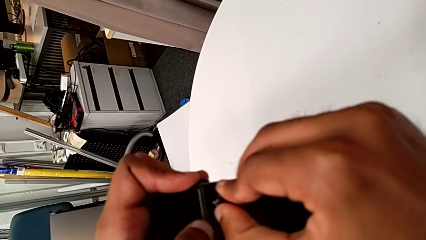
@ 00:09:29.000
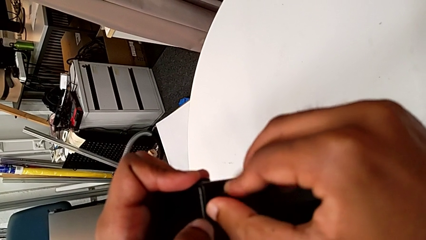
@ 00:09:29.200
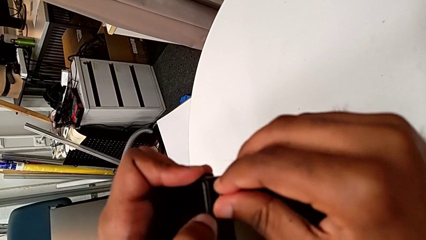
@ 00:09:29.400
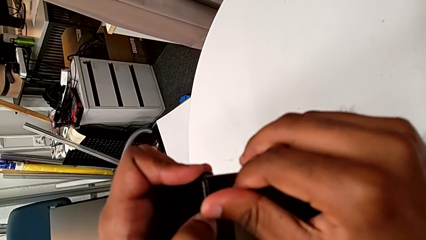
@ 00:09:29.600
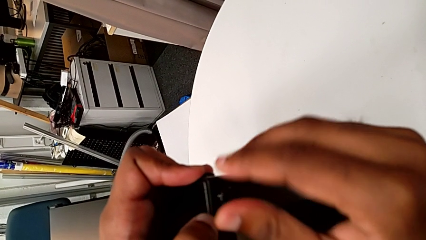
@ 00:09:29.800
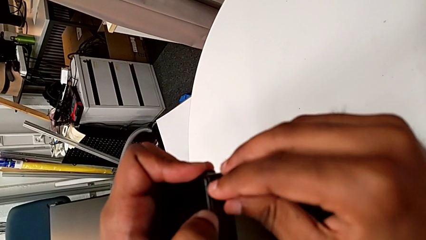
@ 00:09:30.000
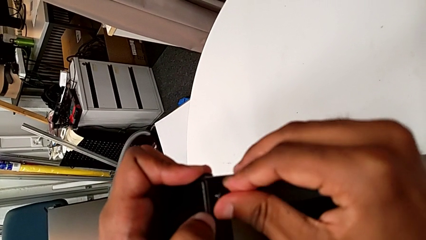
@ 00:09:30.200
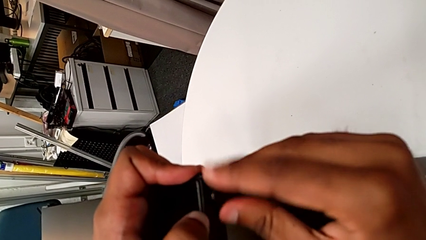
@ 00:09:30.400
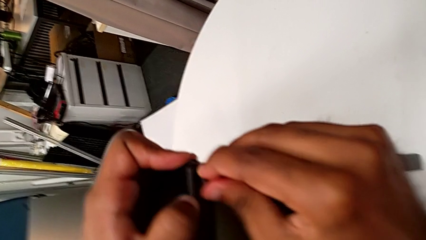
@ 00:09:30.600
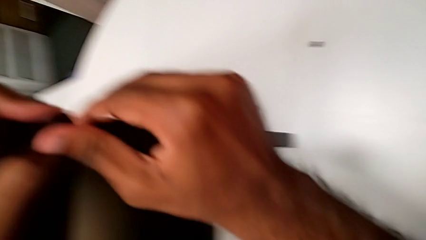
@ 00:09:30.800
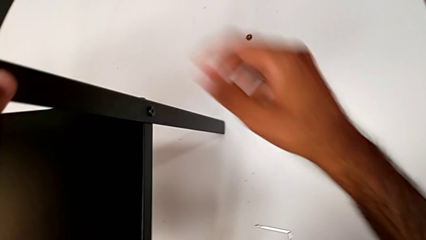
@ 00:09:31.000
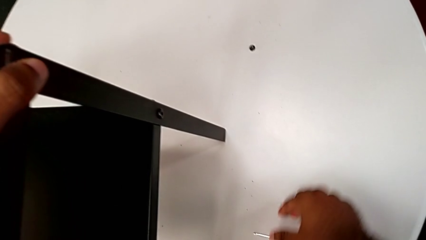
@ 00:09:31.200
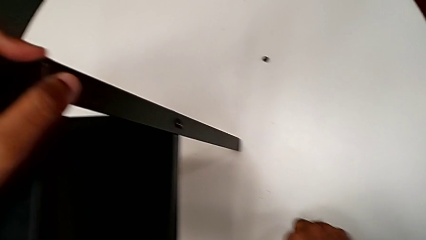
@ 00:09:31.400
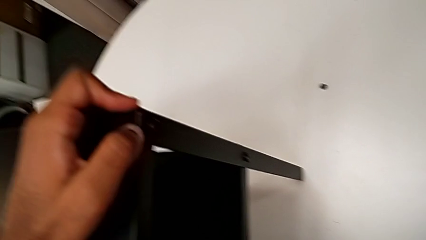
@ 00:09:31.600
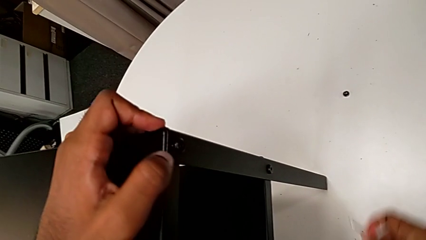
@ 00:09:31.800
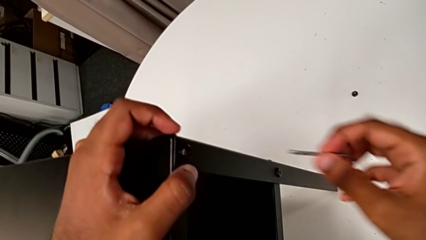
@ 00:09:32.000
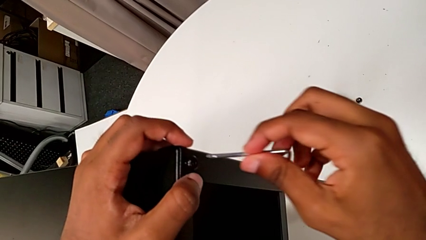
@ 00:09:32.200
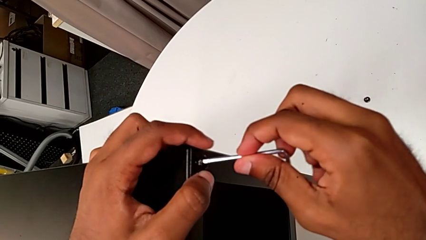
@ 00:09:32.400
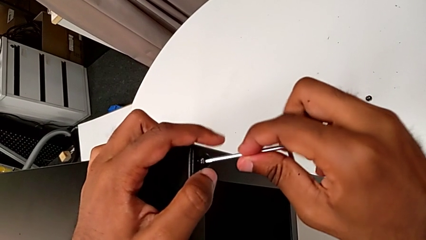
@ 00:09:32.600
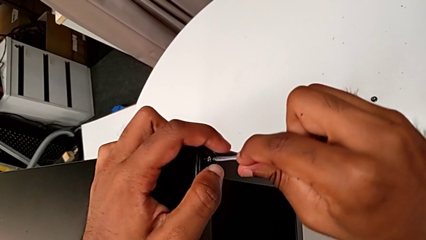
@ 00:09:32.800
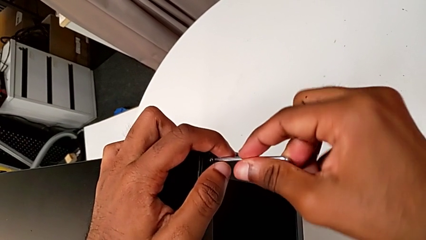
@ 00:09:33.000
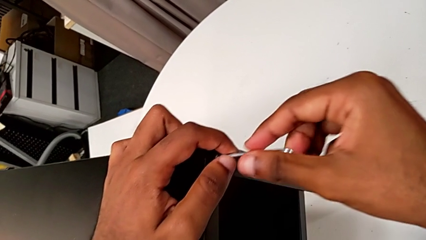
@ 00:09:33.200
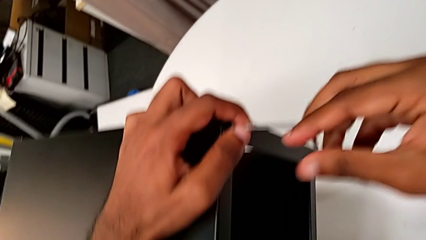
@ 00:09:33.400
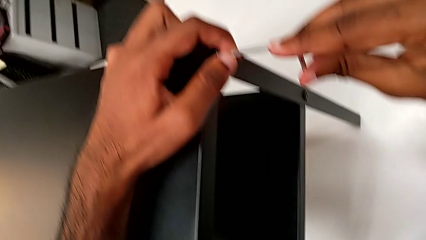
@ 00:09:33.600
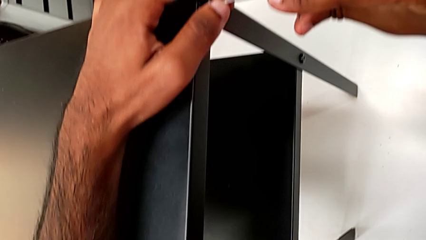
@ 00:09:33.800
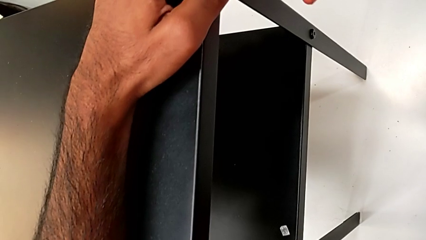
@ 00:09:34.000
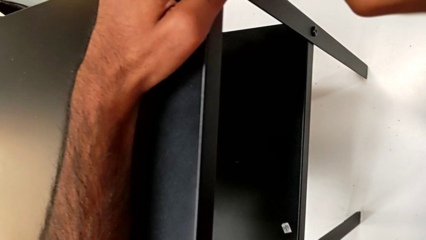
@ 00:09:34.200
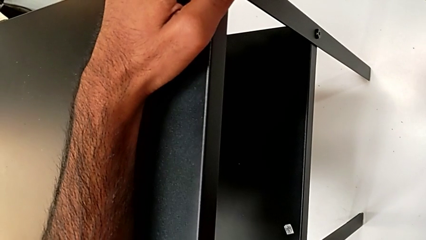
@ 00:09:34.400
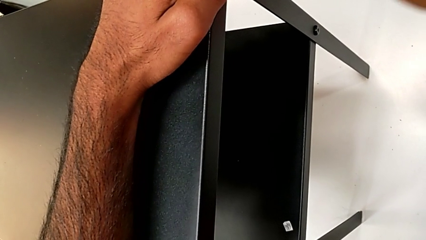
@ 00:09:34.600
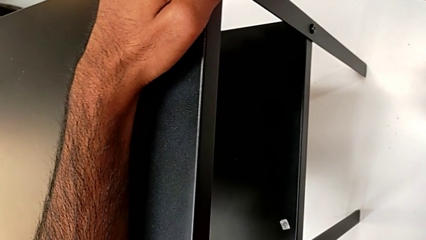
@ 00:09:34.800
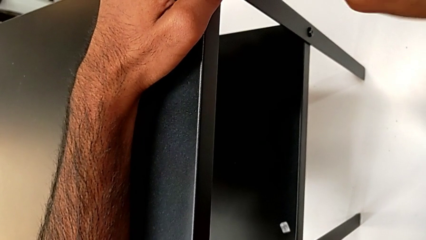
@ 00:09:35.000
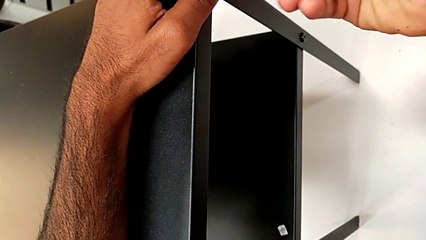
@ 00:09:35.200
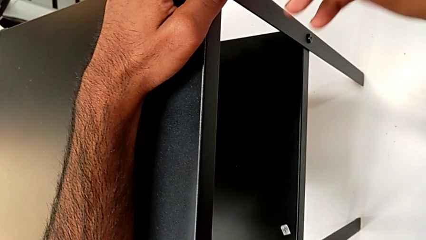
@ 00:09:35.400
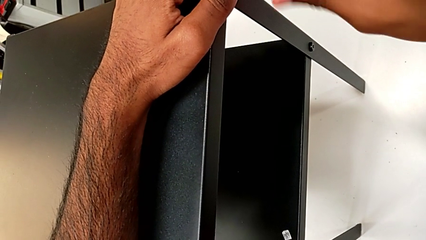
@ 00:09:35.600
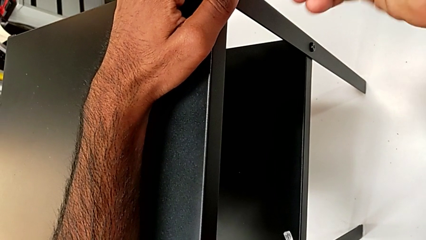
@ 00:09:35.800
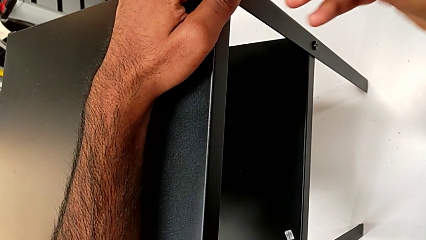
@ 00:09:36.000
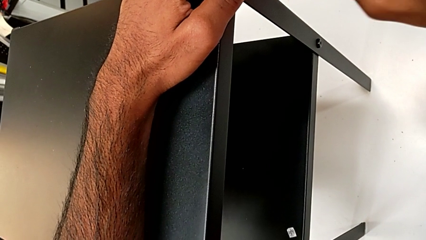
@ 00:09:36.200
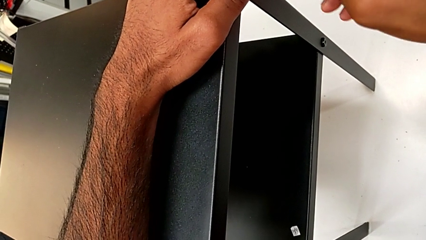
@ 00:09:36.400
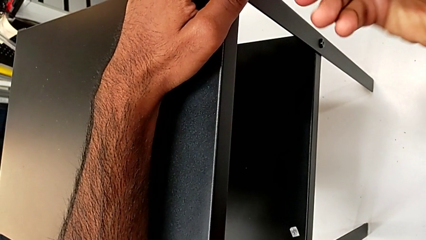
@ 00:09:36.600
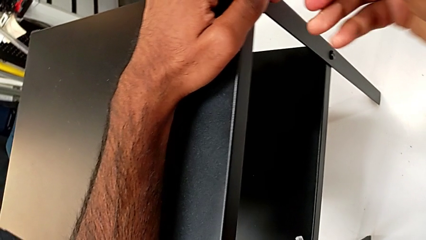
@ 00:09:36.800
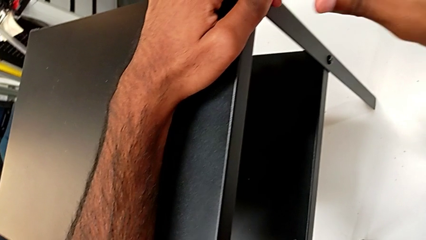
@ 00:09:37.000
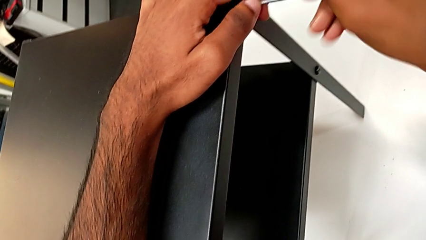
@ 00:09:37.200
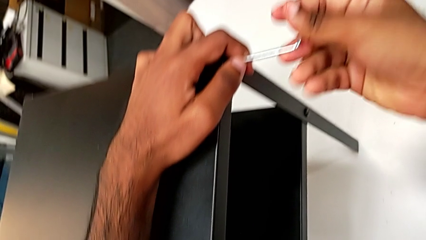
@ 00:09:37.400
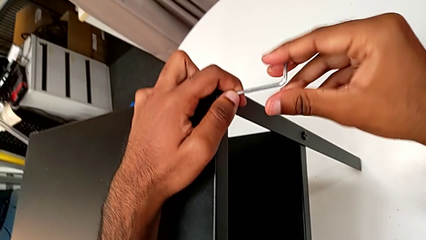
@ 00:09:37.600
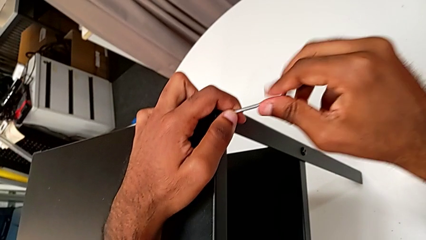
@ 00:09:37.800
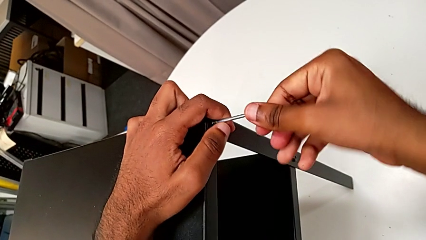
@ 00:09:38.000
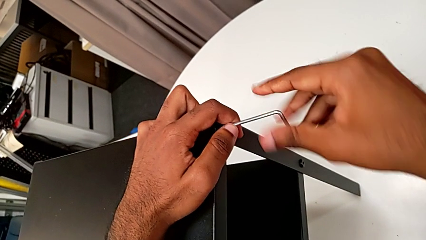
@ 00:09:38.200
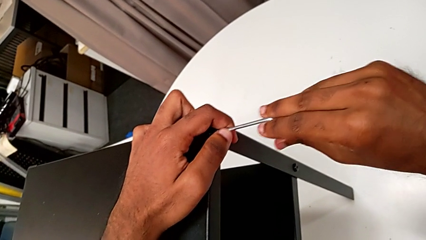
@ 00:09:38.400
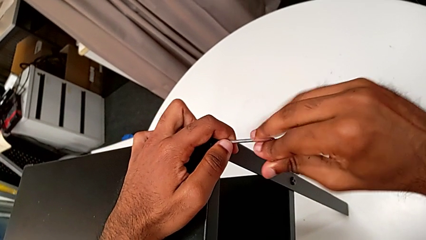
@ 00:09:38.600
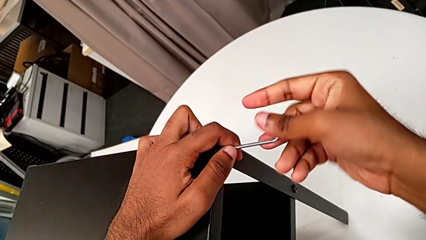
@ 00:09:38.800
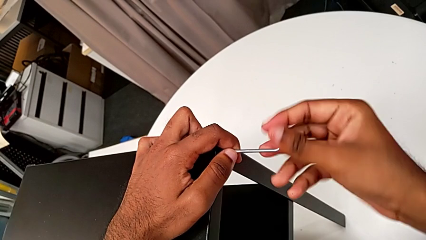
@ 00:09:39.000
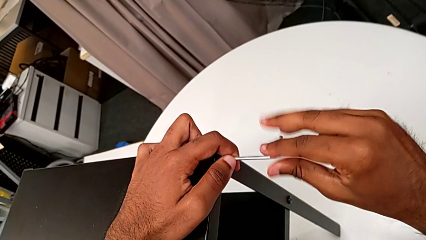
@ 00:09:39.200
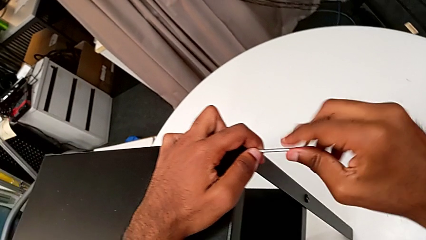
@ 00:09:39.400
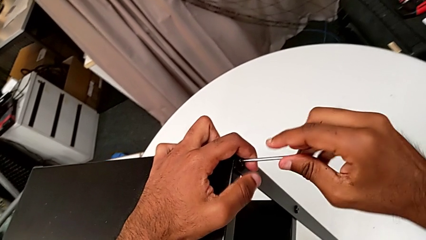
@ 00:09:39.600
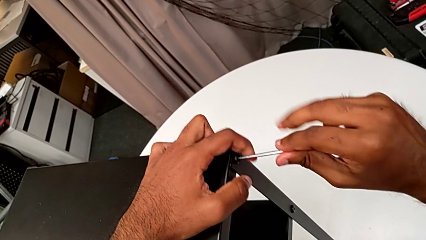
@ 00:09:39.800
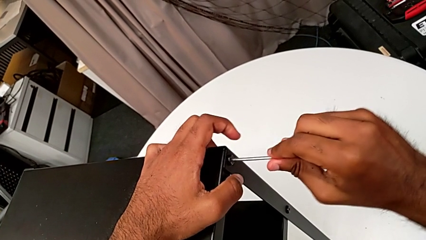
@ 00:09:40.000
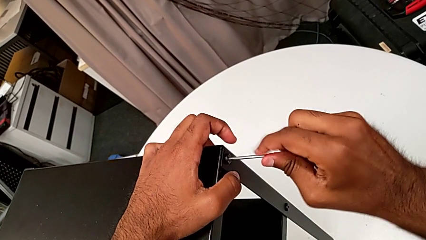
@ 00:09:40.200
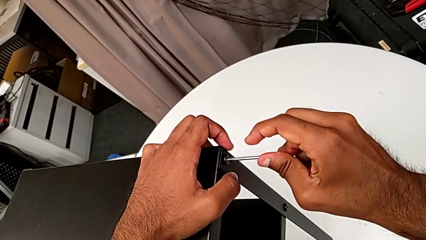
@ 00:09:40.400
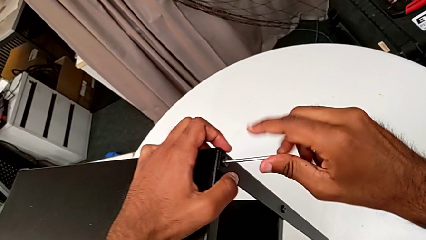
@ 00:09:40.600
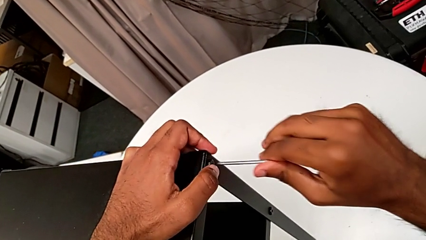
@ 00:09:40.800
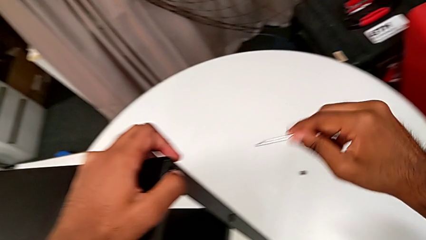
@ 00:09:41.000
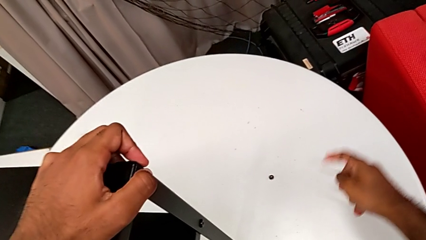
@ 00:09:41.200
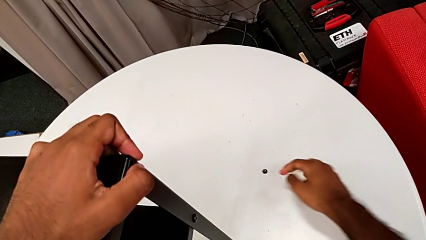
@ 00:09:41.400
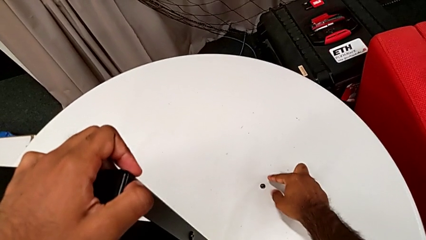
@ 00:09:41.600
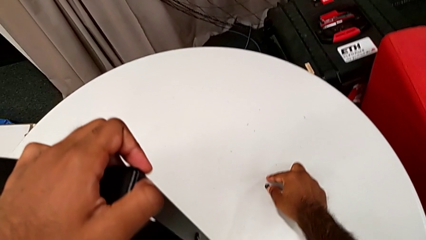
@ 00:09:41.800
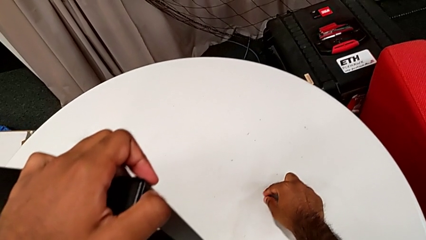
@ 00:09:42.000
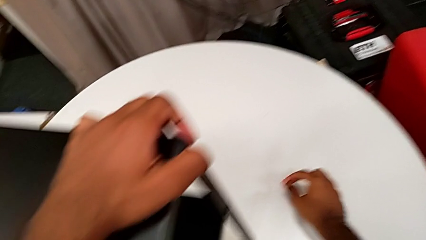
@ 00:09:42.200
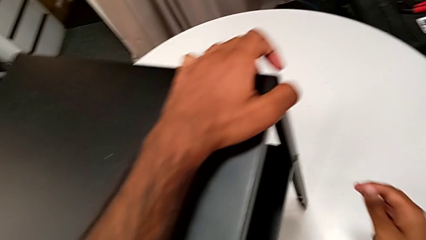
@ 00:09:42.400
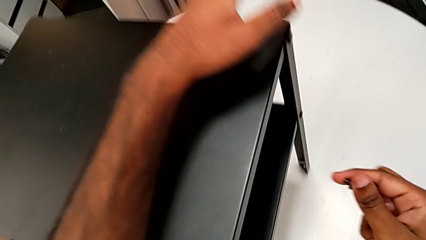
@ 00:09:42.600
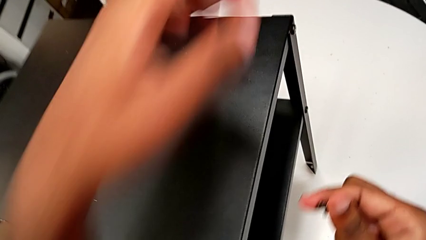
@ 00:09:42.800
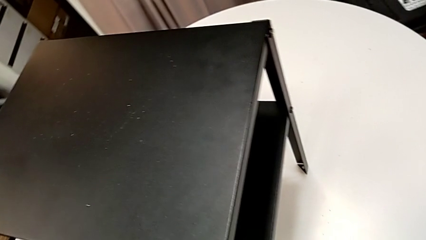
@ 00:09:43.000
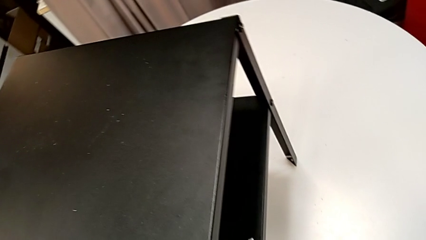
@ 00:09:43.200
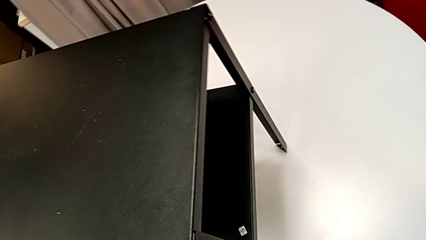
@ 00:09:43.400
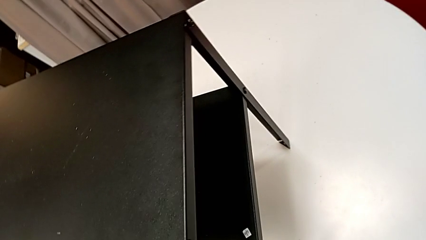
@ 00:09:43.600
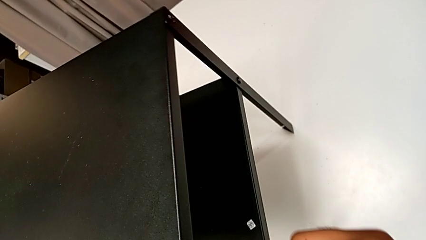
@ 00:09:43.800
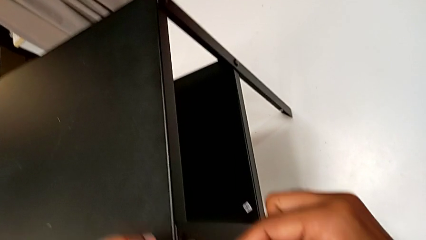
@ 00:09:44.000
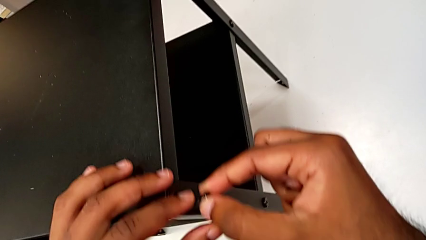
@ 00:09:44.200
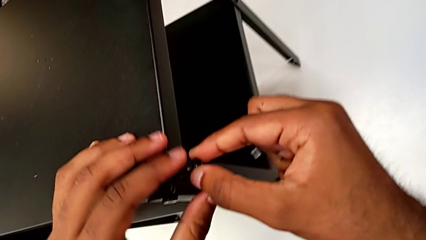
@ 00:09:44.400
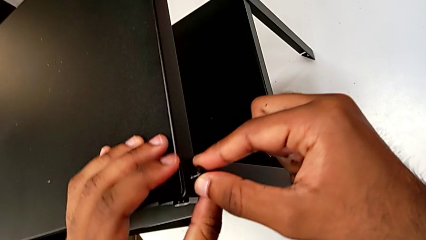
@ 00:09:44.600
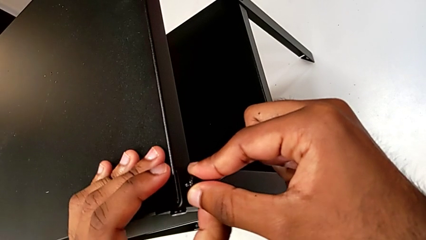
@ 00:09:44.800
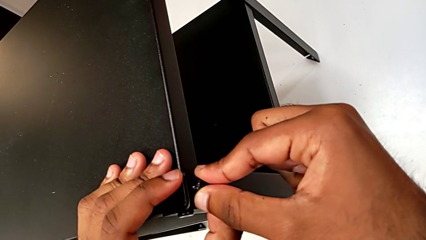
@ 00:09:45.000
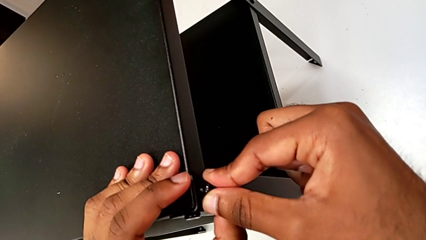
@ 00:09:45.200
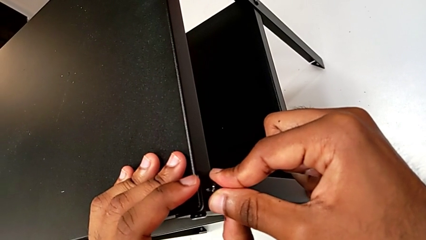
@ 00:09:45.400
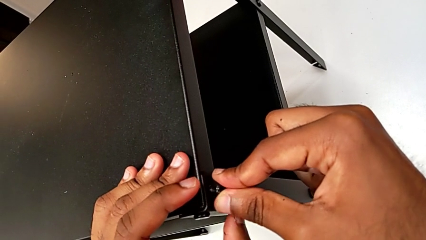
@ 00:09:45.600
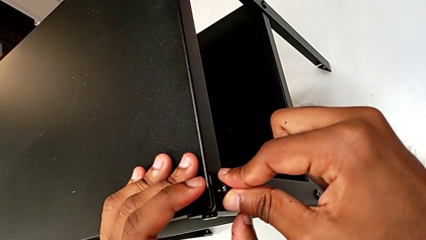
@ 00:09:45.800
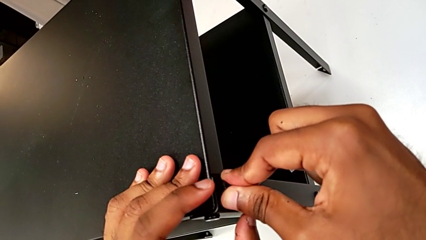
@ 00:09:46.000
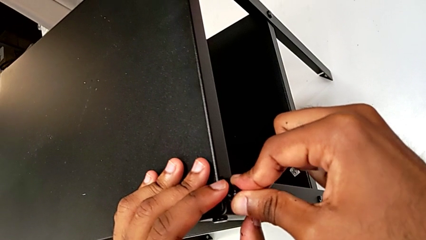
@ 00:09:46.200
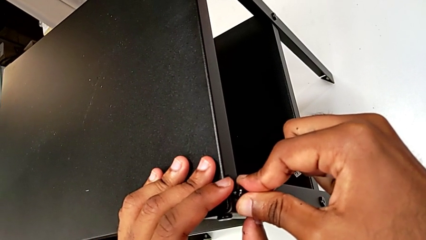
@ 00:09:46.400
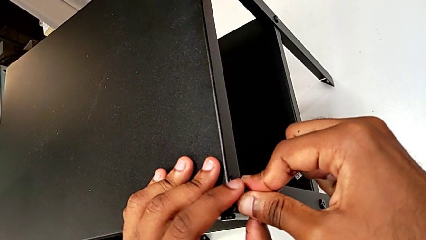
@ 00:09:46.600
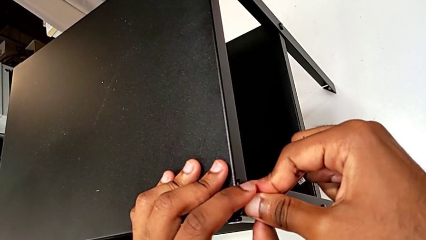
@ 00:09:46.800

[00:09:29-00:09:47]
The camera wearer is screwing the two remaining screws. They screw the hex socket head, grab the Allen wrench, insert it, rotate it, withdraw it, grab the hex socket head and insert it.
